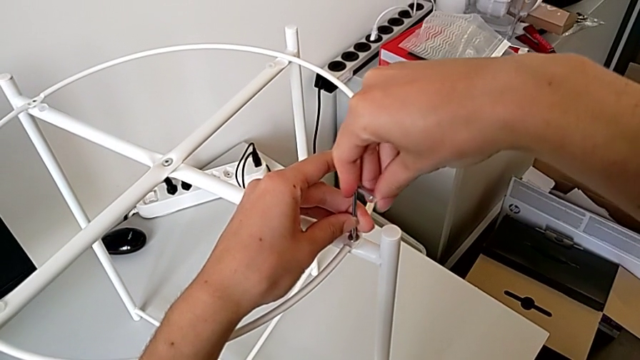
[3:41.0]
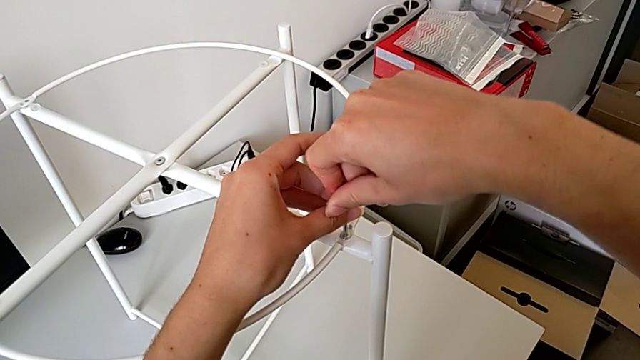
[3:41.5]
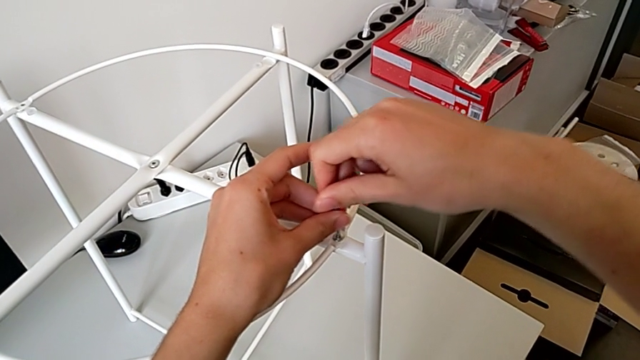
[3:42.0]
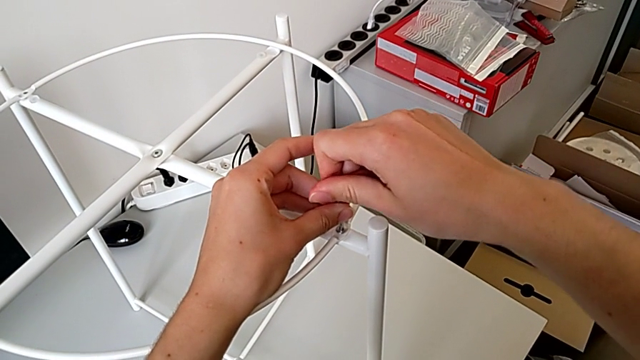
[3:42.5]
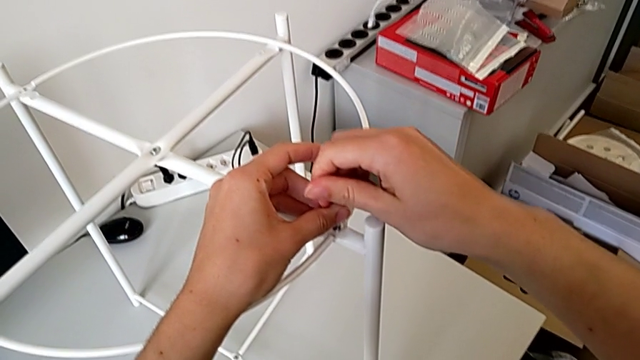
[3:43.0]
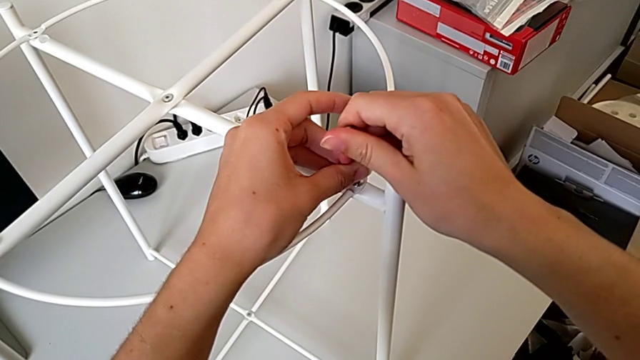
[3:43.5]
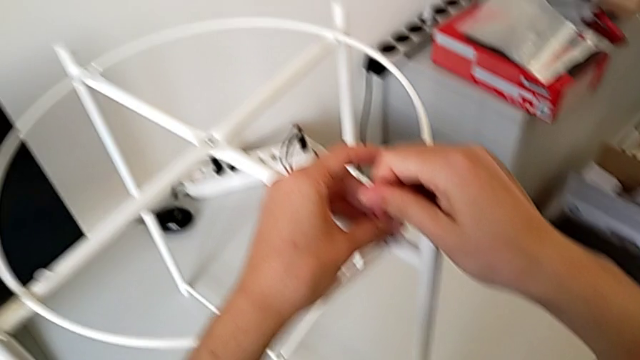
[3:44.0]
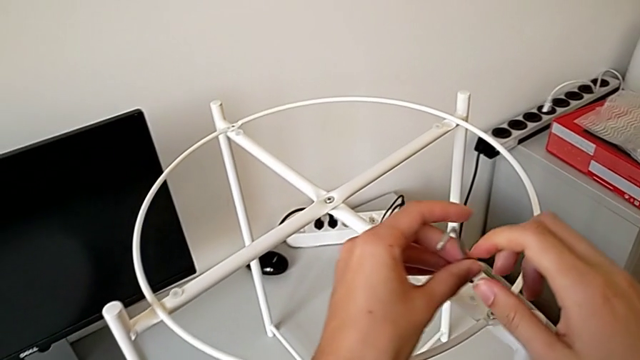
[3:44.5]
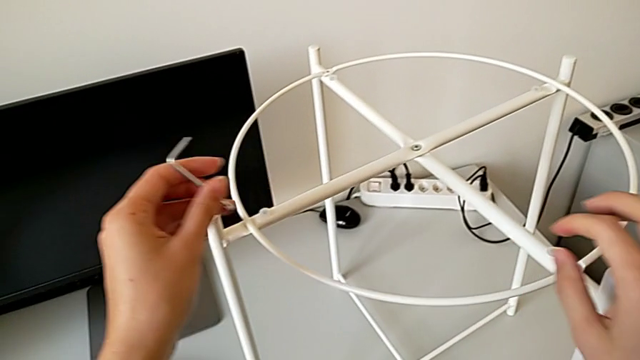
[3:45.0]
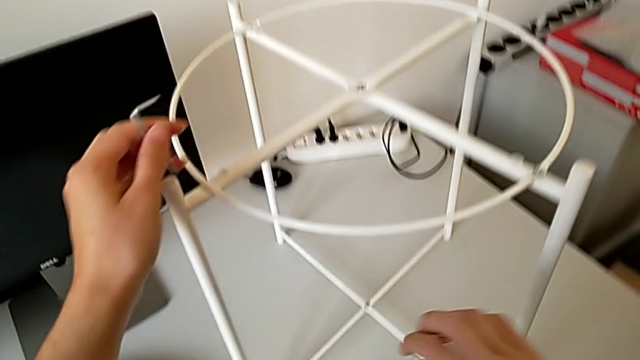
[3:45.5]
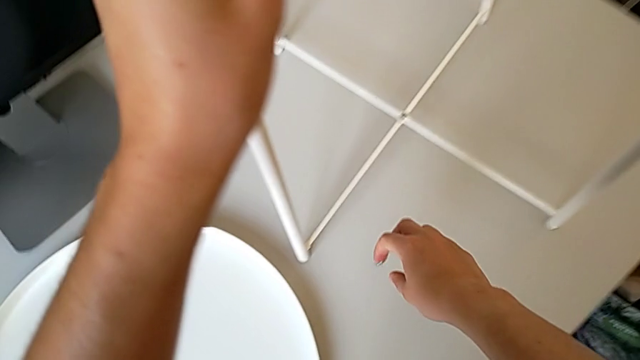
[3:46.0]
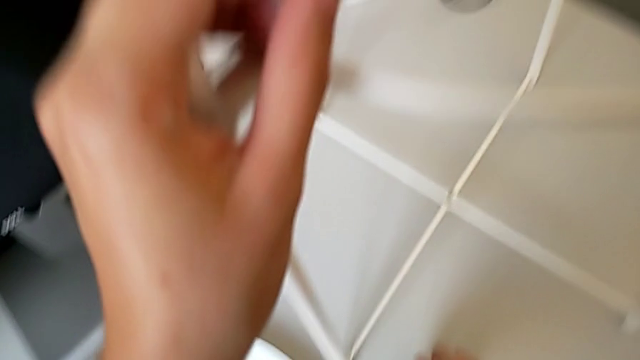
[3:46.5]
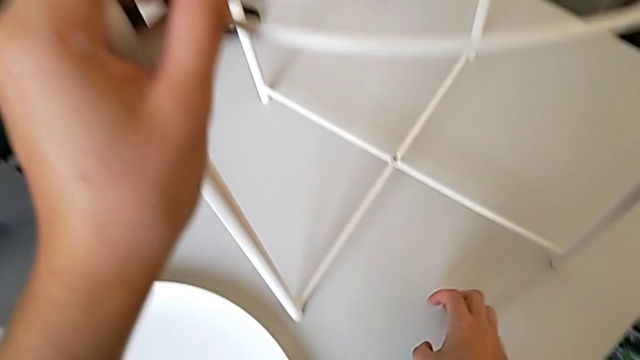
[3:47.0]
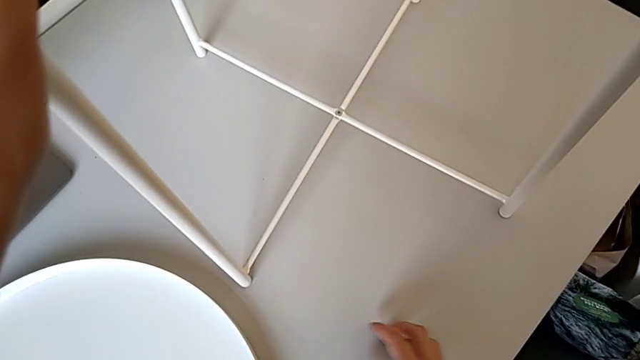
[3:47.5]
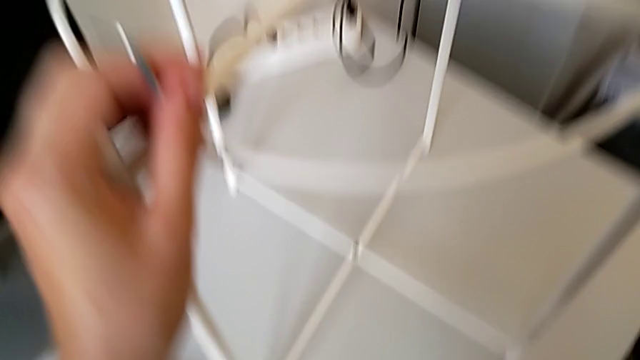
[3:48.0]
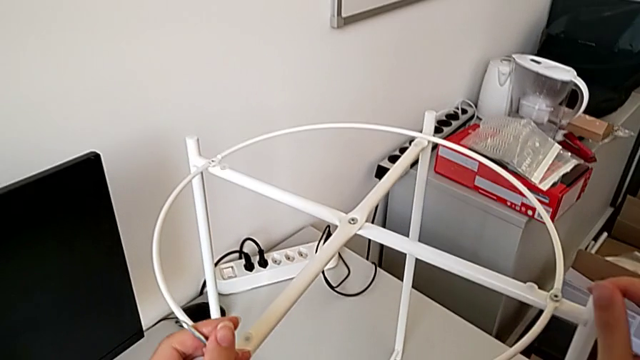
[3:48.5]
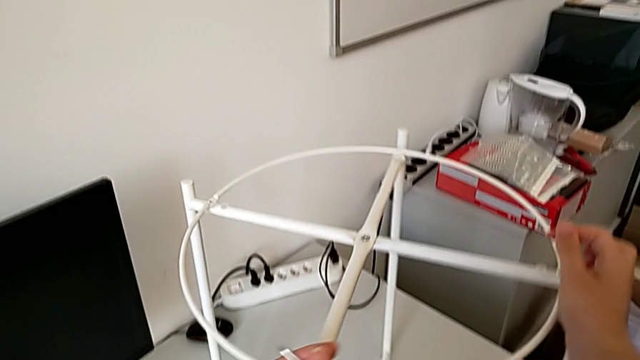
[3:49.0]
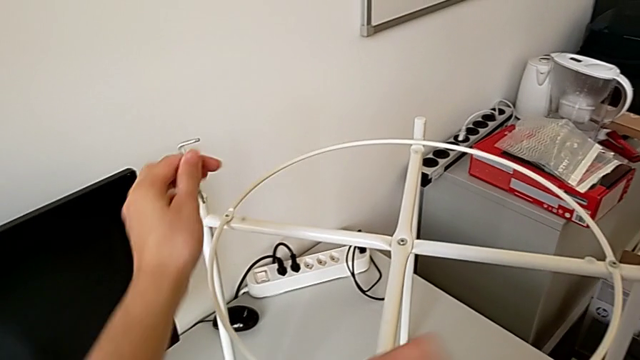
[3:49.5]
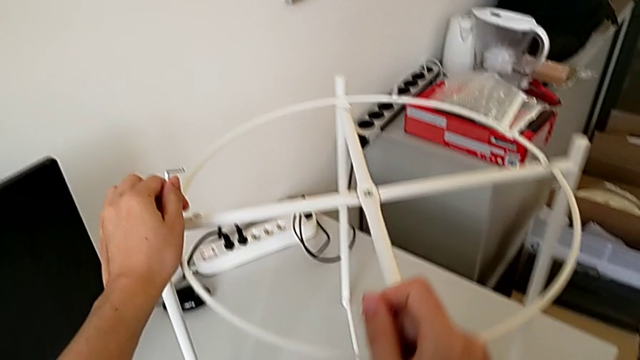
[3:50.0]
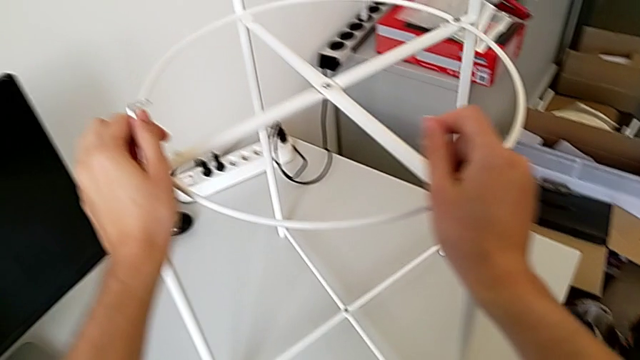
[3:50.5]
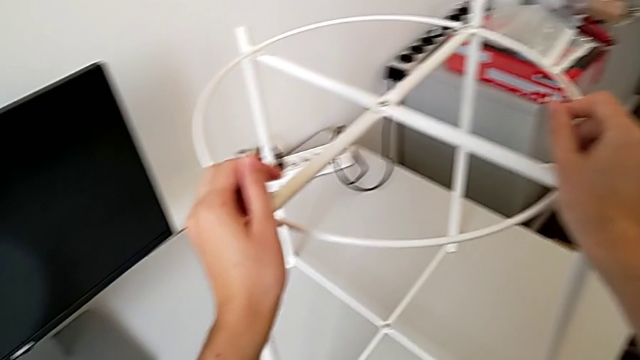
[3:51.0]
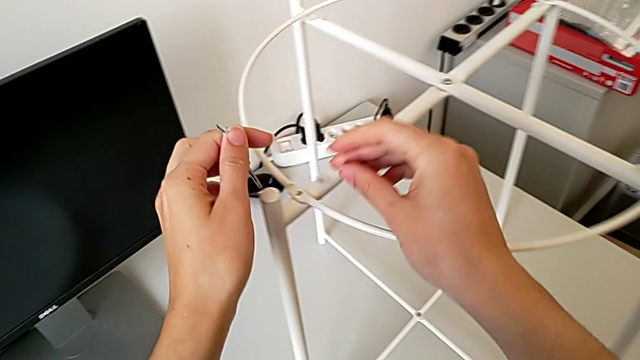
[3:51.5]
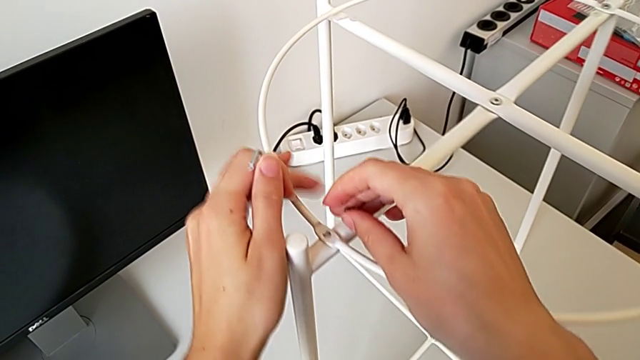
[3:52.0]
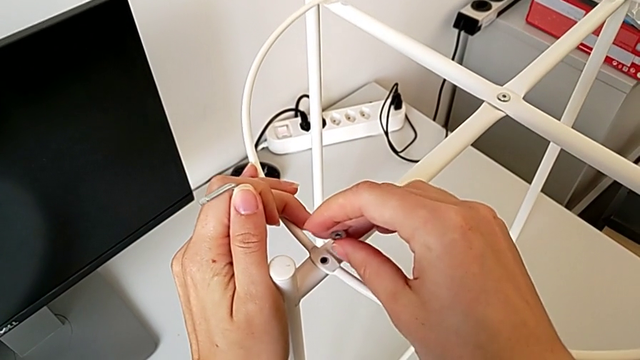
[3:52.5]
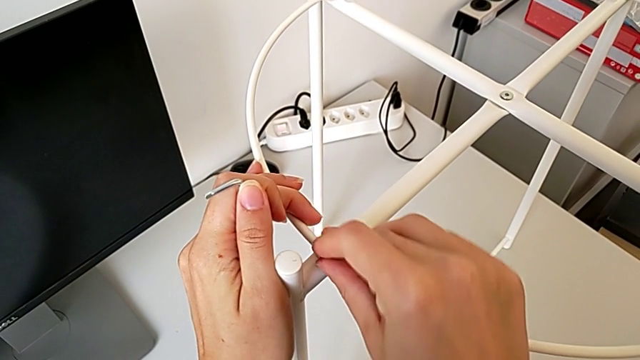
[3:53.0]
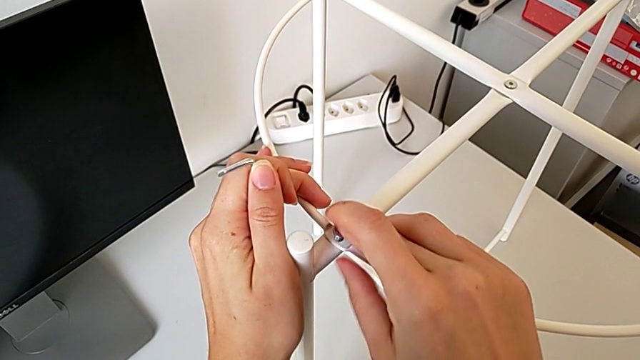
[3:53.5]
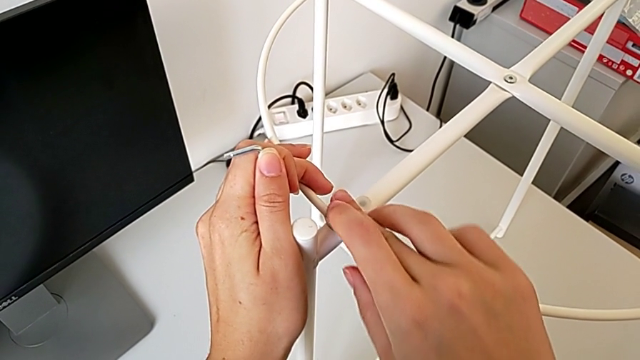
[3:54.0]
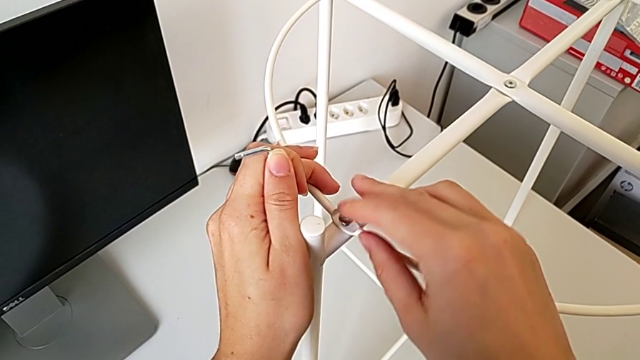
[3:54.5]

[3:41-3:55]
The camera wearer is assembling the tray. They screw the hex socket head, withdraw the Allen wrench, grab the hex socket head, rotate the tray table, align the circle and insert the second hex socket head.

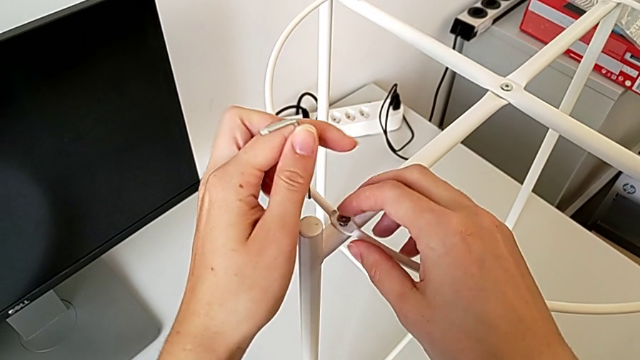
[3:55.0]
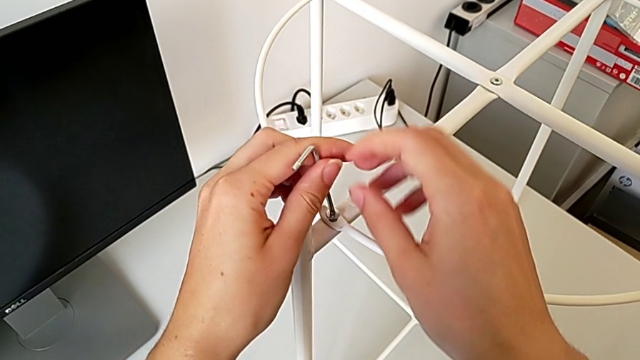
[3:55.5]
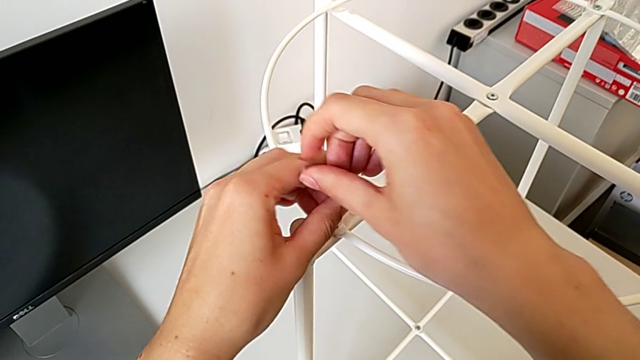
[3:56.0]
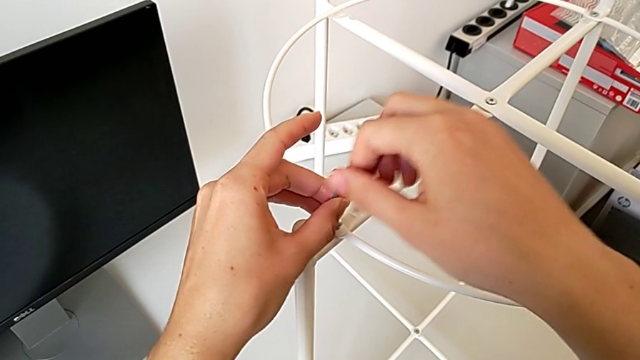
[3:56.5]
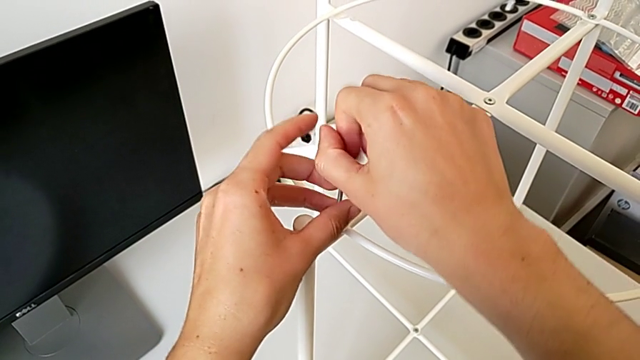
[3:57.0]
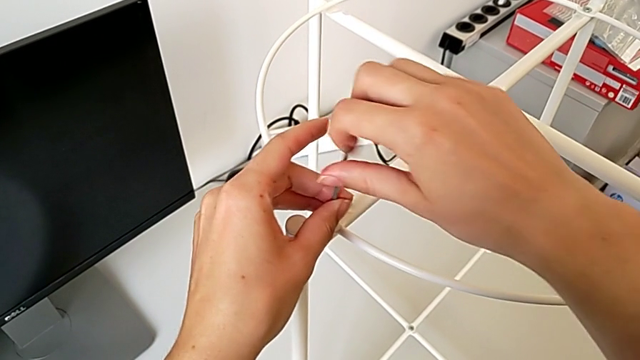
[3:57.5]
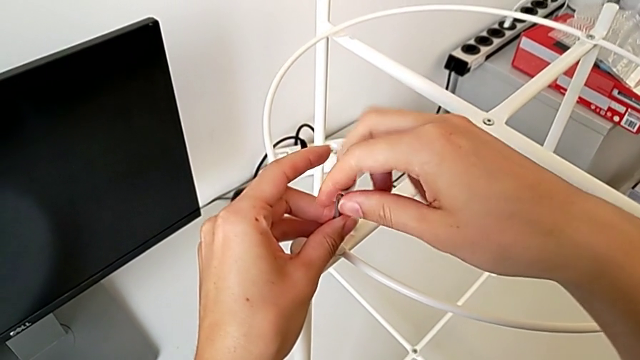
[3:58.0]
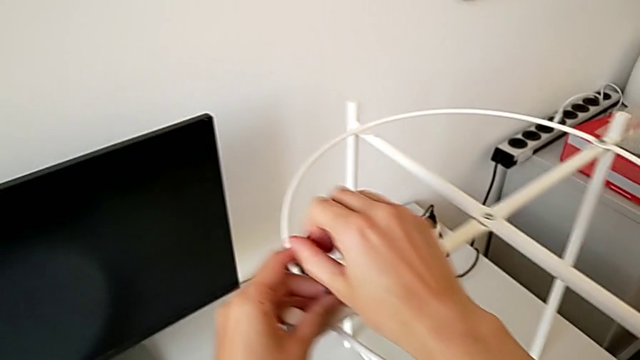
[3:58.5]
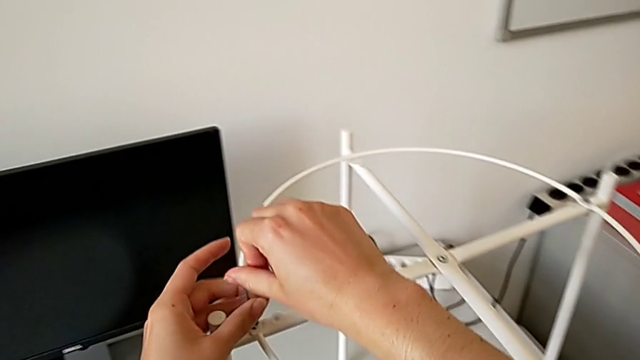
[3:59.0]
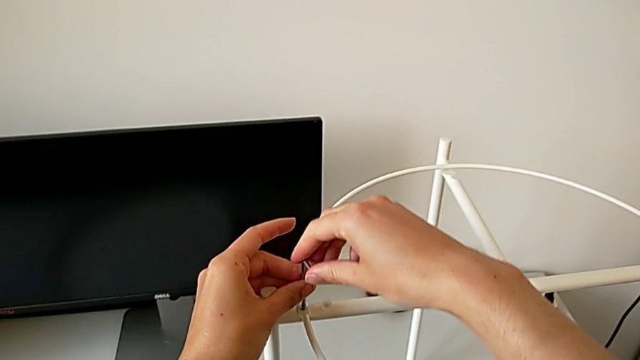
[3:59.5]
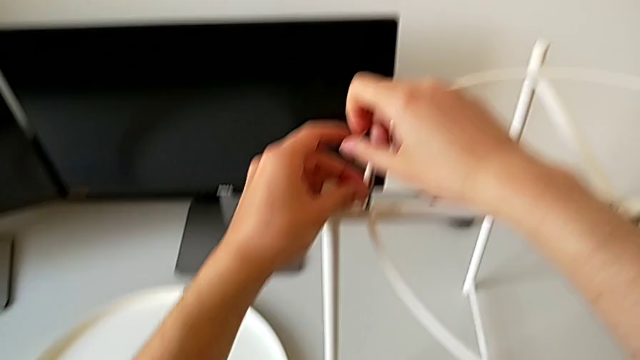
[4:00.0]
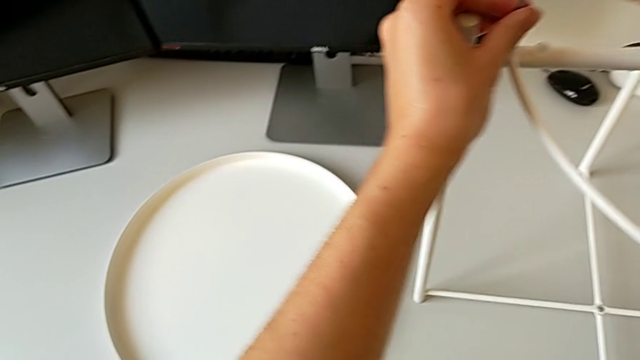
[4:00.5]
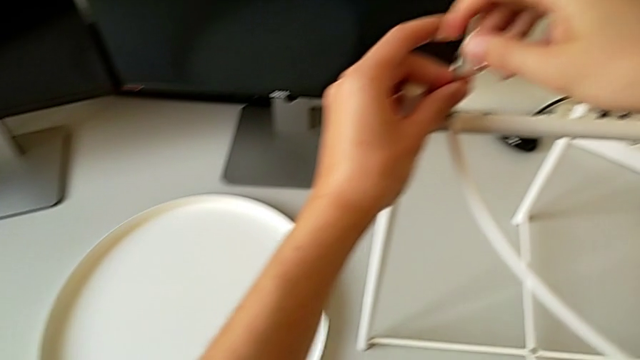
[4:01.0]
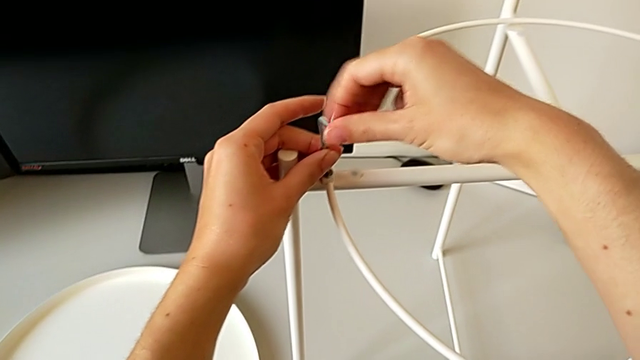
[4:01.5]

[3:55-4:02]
The camera wearer is assembling the tray. They insert the Allen wrench and begin to screw the hex socket head.
